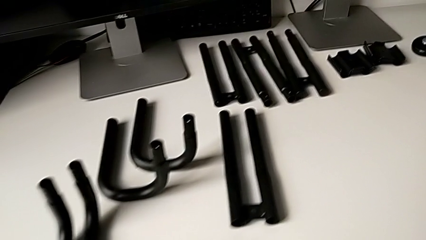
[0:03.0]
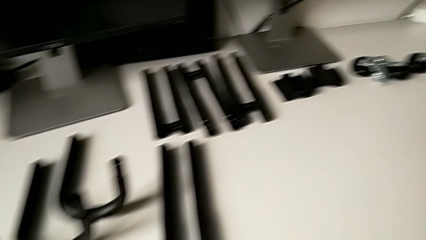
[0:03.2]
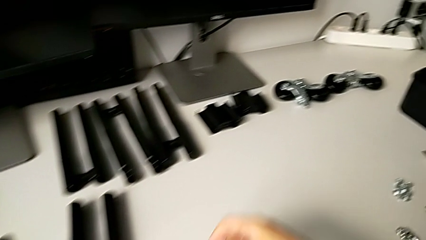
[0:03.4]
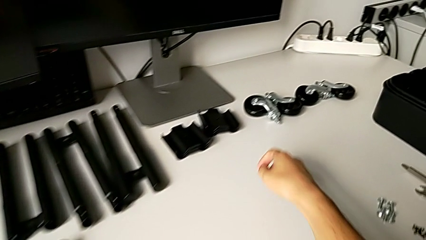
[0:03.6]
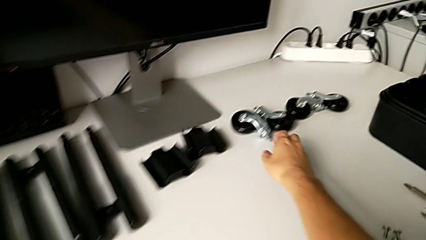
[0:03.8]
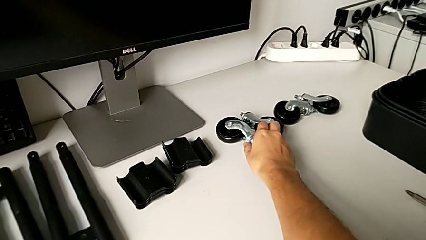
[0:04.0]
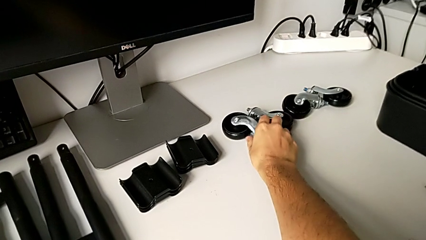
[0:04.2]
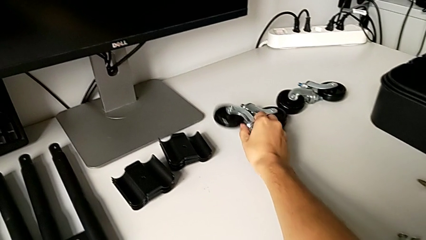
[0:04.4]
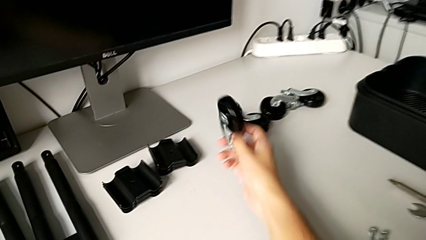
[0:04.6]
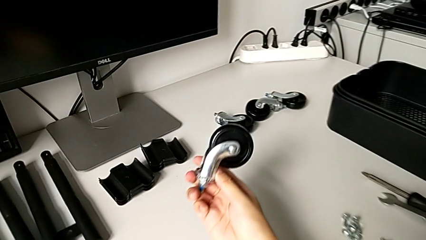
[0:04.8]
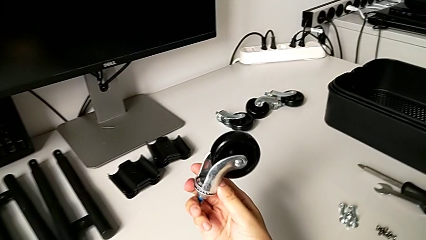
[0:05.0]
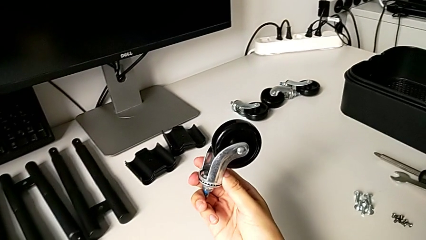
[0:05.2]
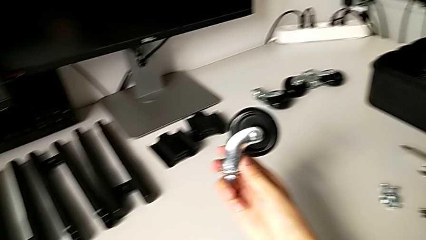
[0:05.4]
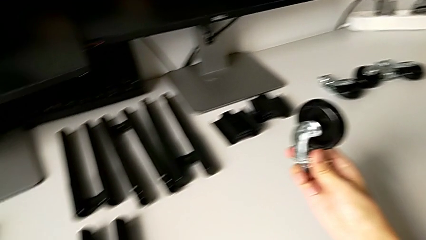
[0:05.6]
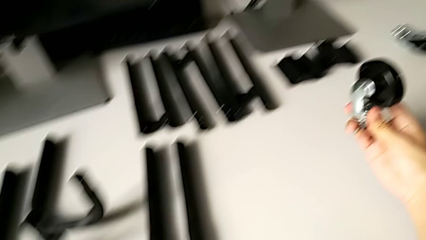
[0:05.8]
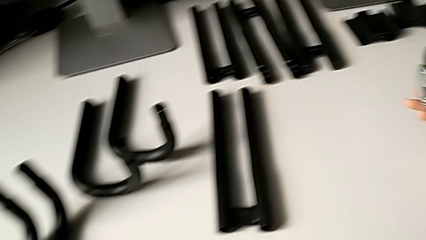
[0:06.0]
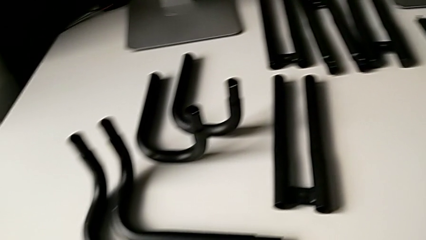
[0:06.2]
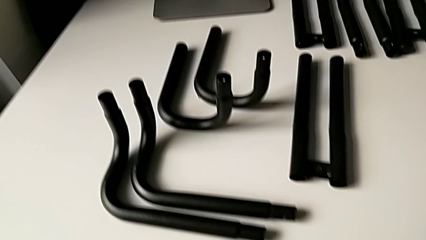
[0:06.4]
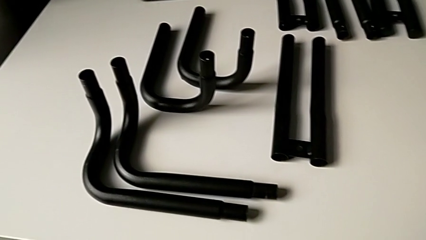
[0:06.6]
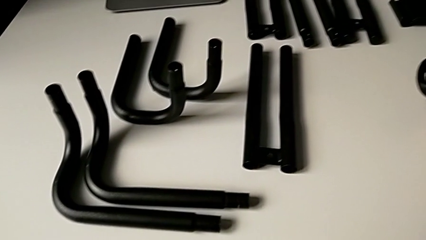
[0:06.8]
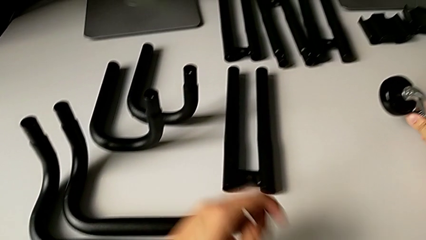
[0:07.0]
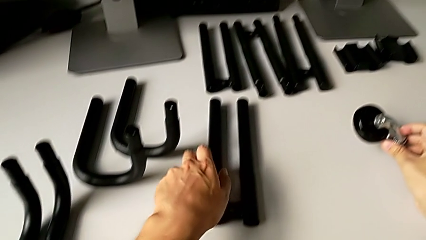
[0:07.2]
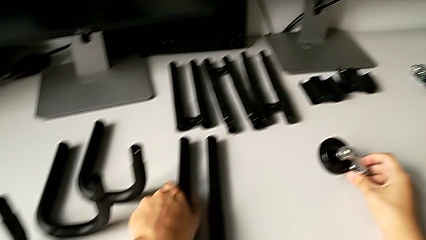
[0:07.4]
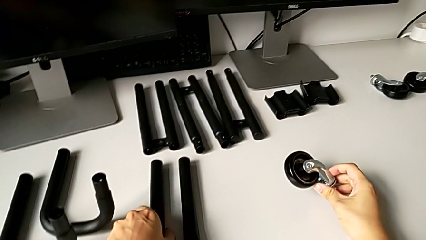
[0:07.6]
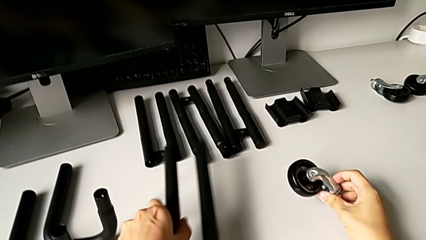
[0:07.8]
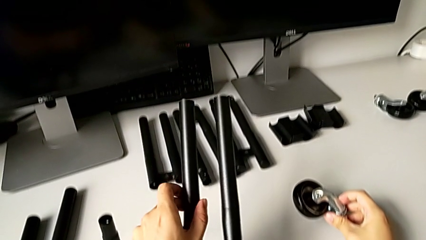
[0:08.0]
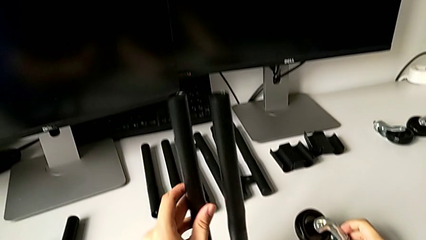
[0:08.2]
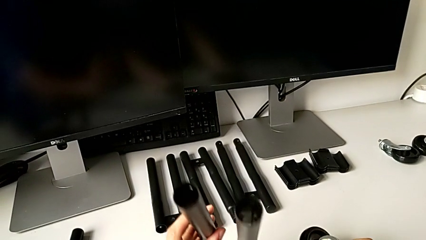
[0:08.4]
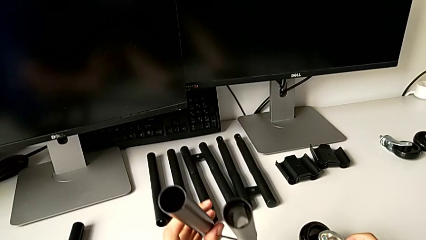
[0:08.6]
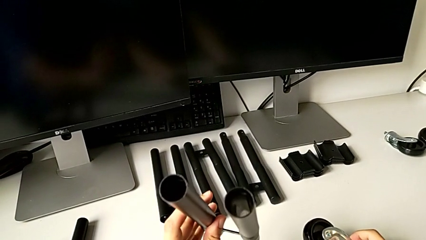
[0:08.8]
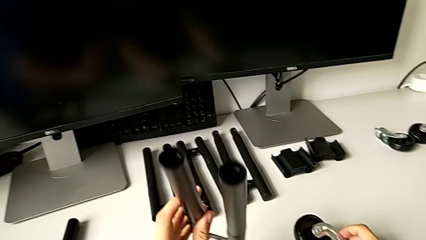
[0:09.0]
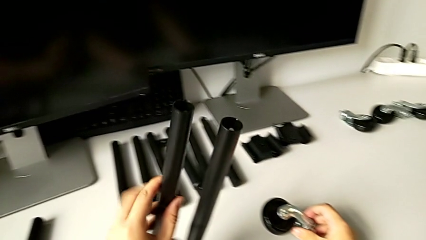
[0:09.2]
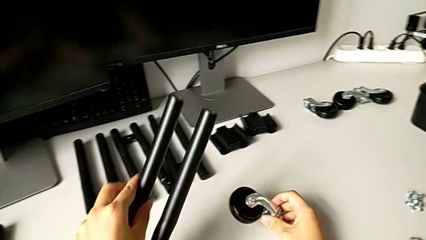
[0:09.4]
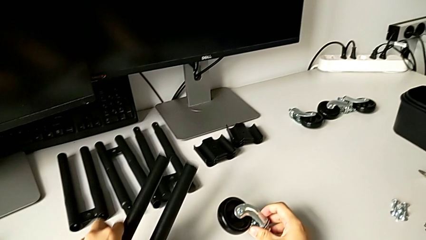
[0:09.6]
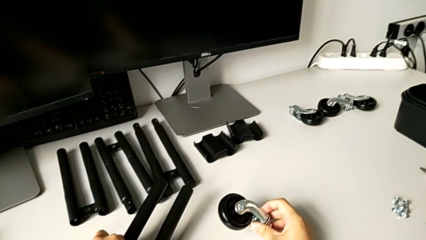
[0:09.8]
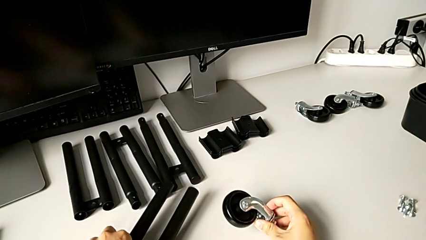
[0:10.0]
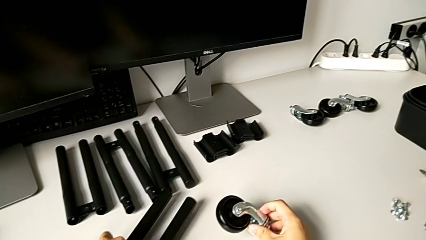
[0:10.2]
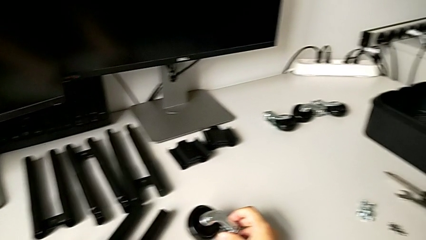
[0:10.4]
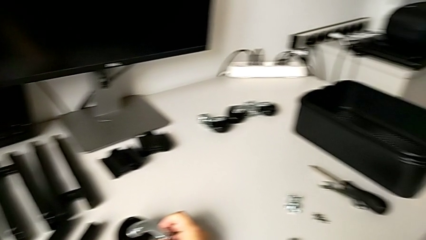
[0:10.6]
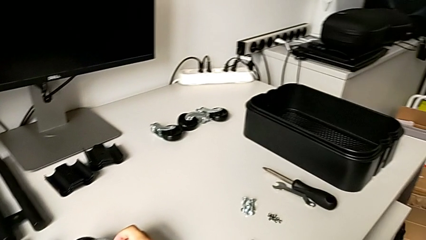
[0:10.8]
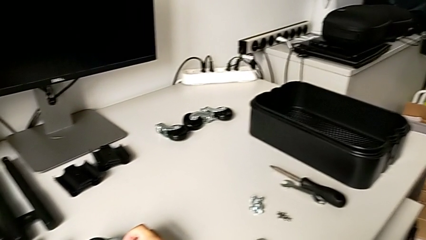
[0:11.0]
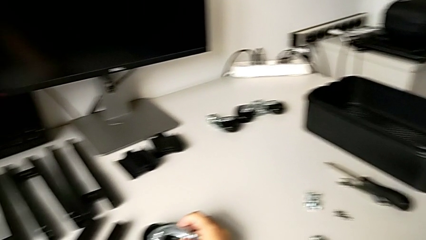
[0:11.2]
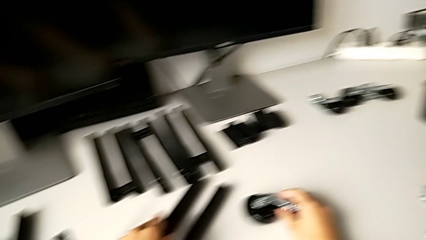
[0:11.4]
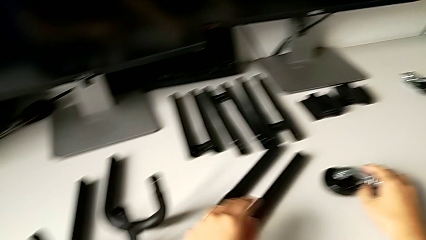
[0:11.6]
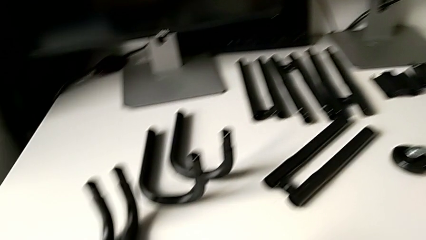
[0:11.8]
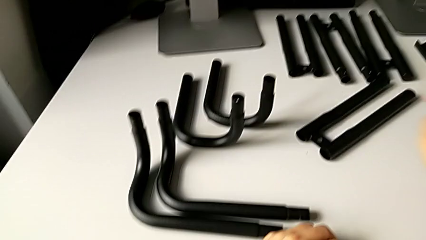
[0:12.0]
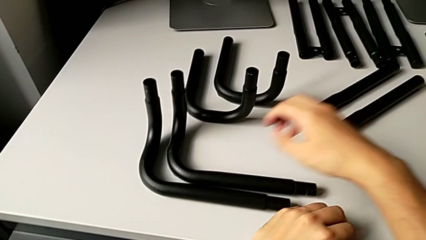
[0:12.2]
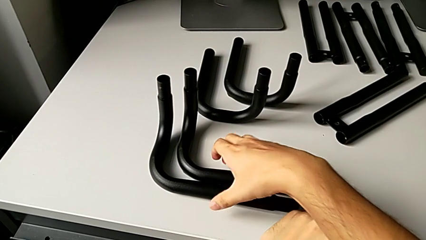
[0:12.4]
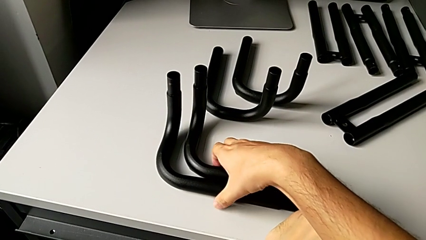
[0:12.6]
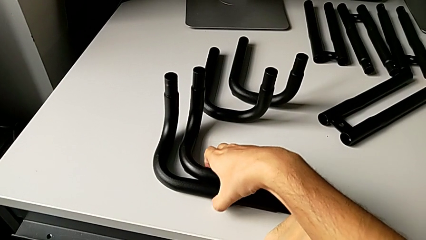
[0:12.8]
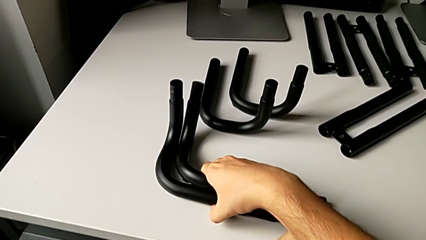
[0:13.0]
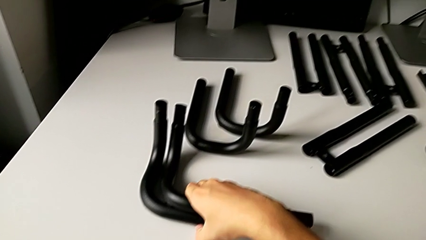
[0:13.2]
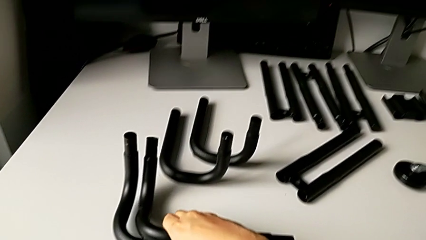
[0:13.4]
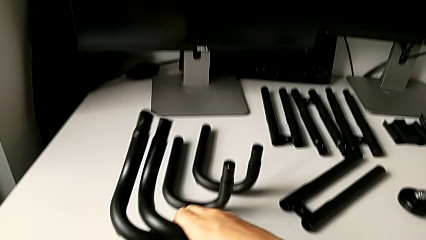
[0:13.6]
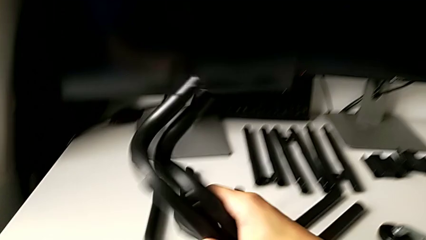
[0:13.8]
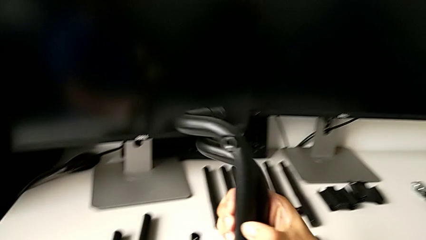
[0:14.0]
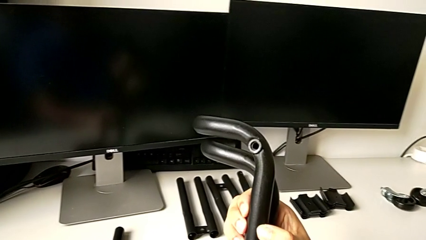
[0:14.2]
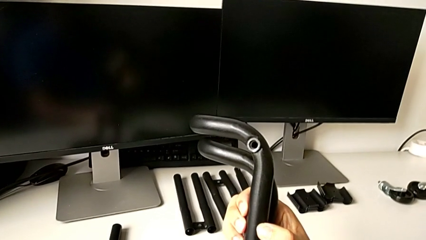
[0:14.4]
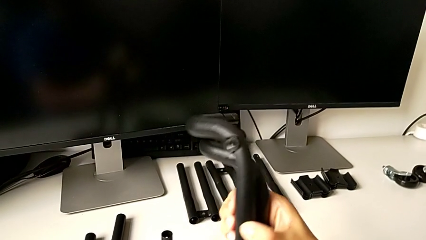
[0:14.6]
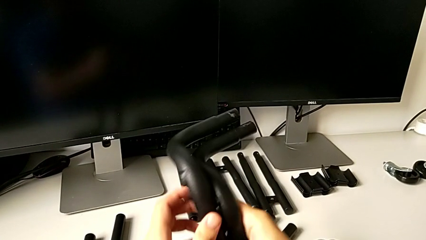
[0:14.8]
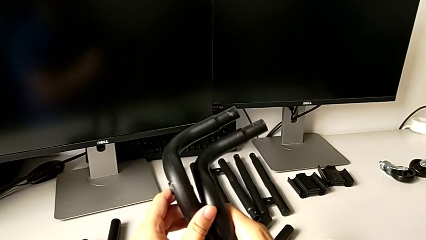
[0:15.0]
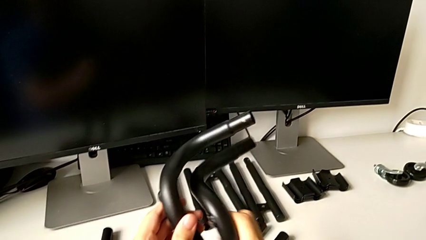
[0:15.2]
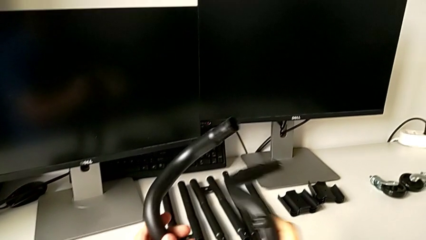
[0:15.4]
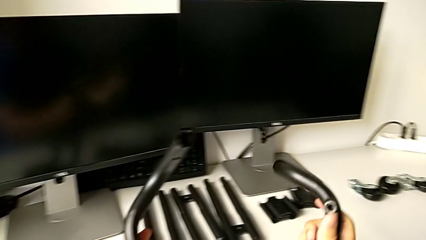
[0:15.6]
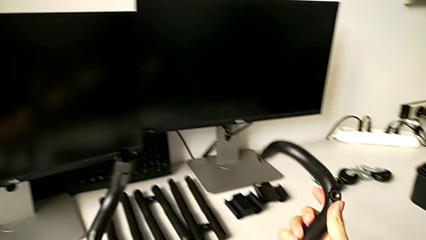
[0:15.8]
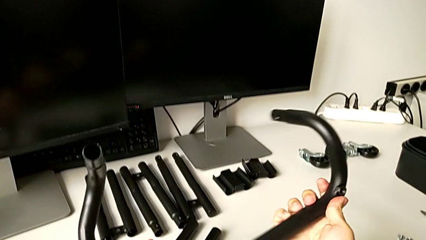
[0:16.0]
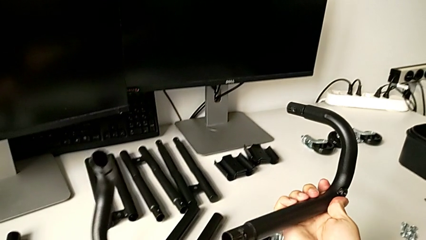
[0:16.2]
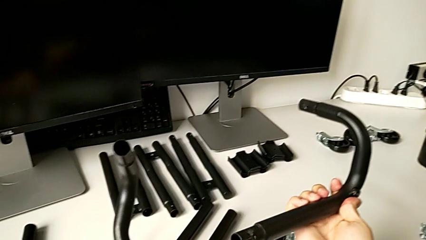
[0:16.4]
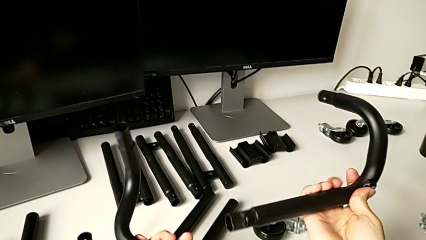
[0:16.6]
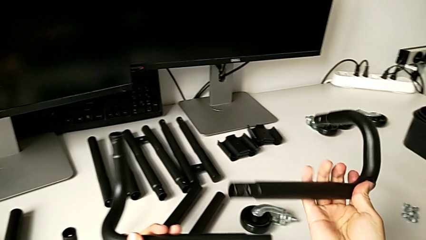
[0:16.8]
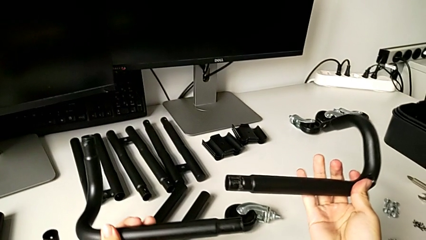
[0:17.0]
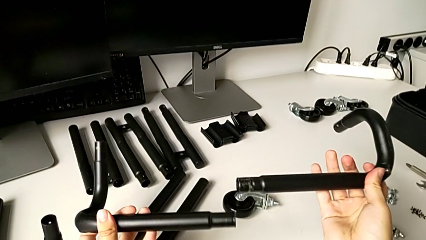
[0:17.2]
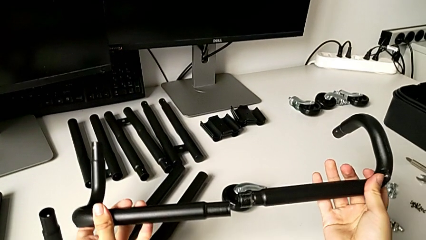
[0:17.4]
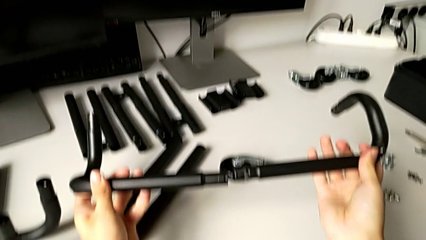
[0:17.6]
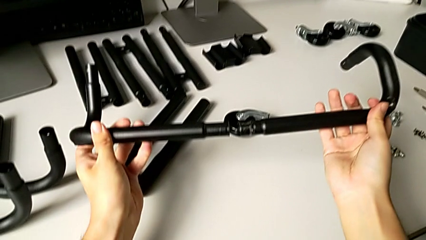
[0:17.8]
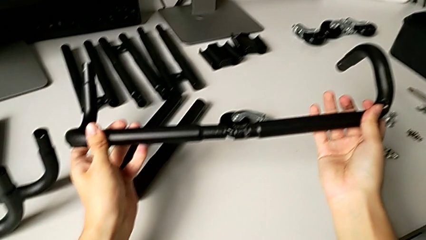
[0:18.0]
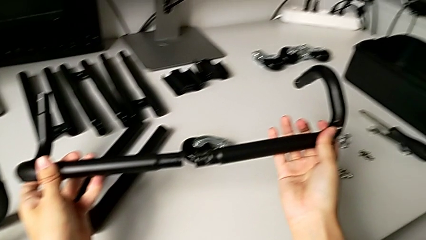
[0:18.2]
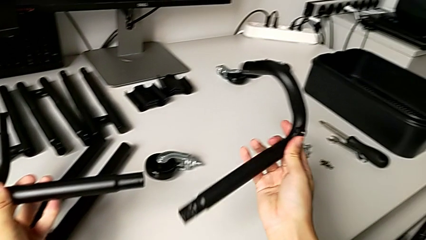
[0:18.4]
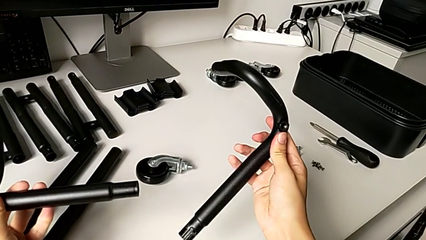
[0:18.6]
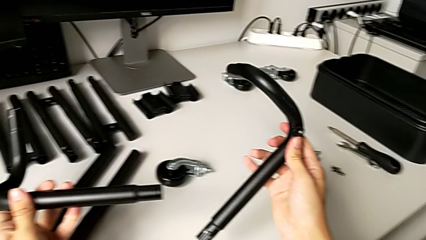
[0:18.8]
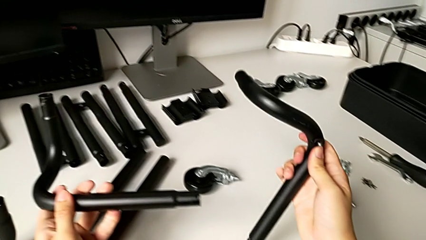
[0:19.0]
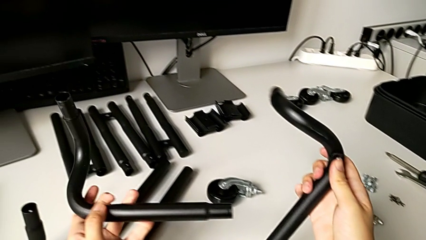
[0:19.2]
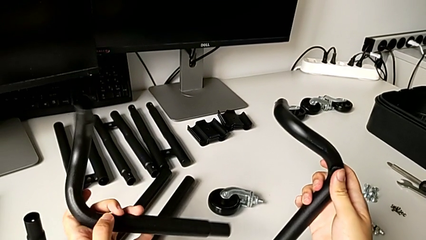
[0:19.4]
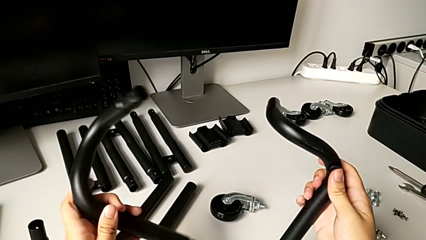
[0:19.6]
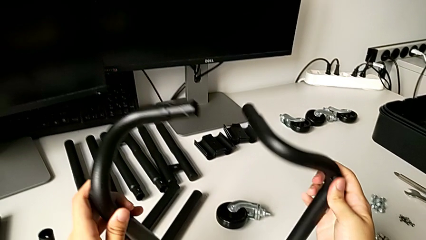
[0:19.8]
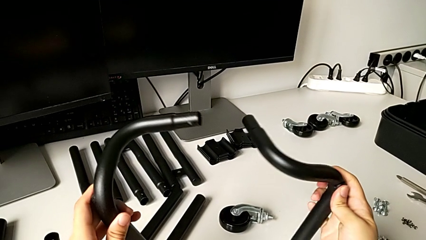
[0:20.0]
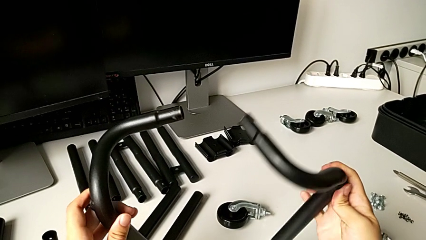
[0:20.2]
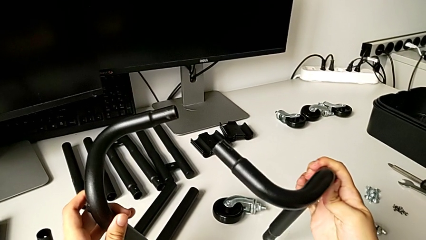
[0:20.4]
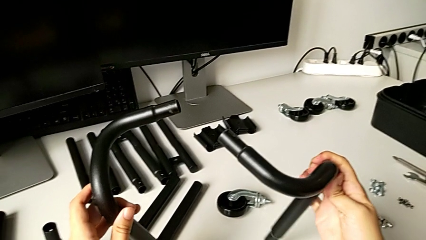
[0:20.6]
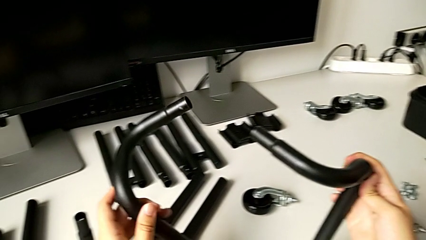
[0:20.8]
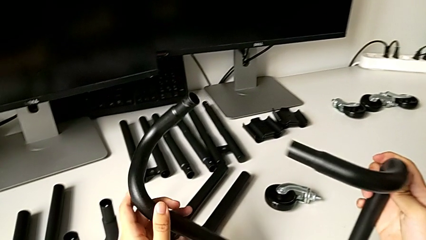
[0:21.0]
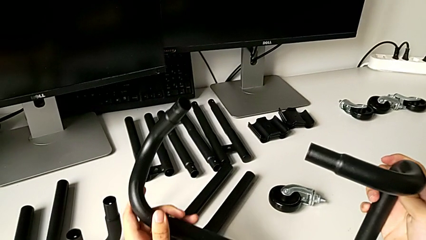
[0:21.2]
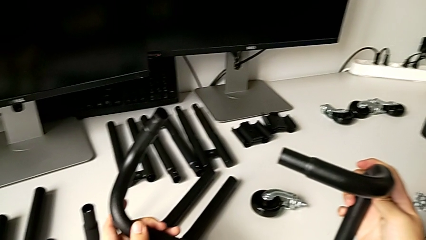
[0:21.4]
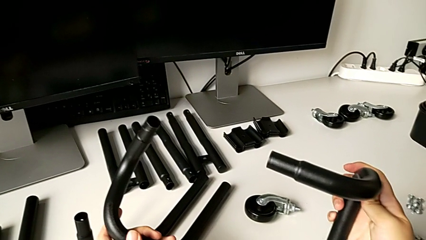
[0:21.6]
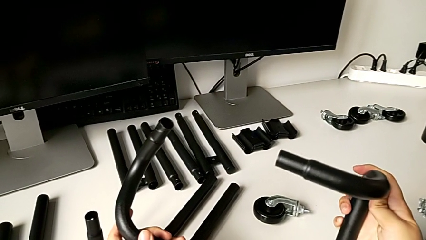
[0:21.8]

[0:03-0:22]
The camera wearer is assembling the base frame of the furniture. They wrongly grab the half frame, approach the leg and wrongly begin to hold the half frame.
